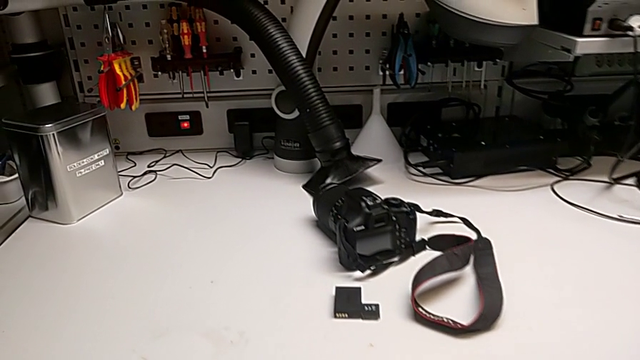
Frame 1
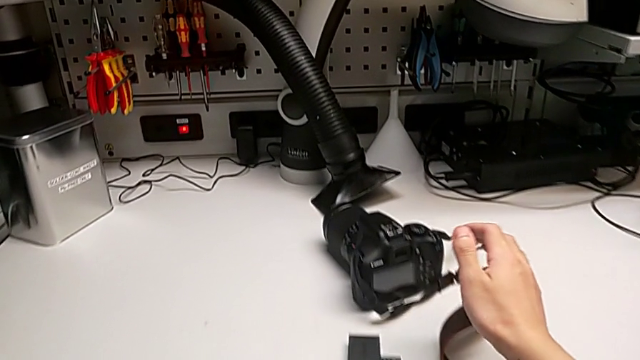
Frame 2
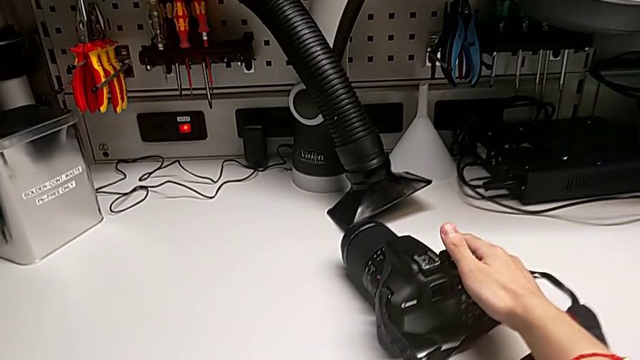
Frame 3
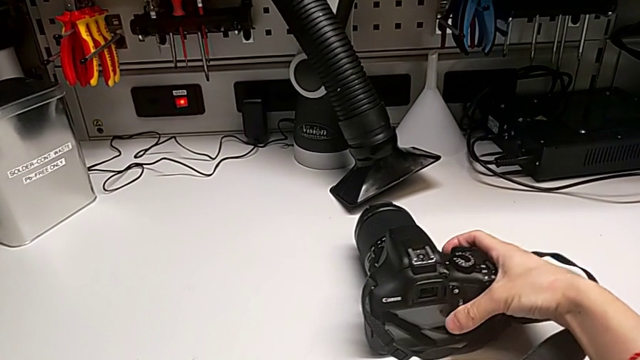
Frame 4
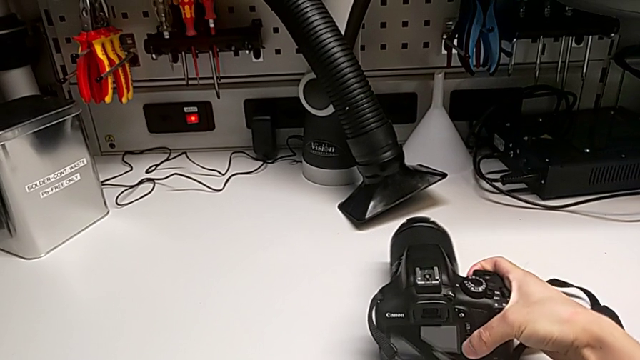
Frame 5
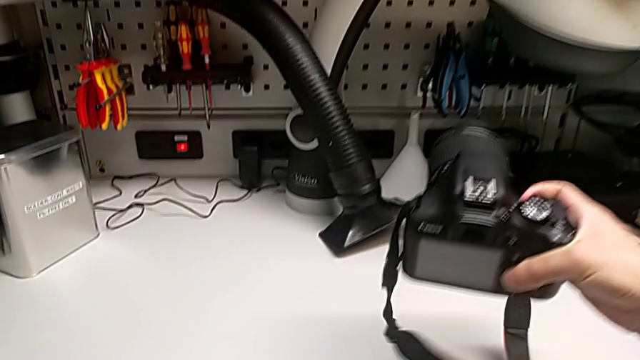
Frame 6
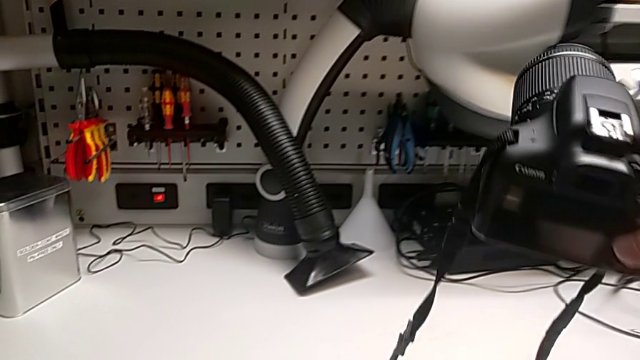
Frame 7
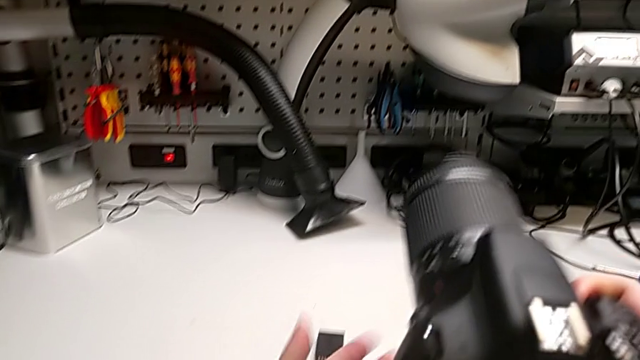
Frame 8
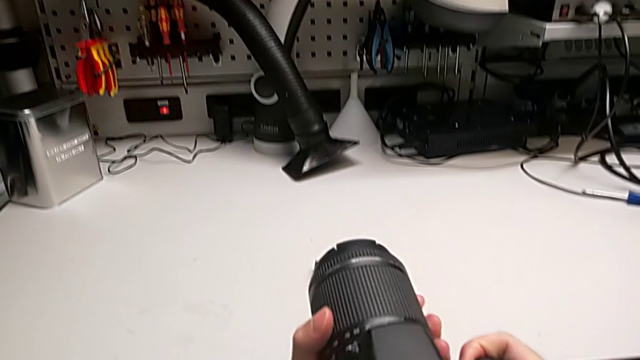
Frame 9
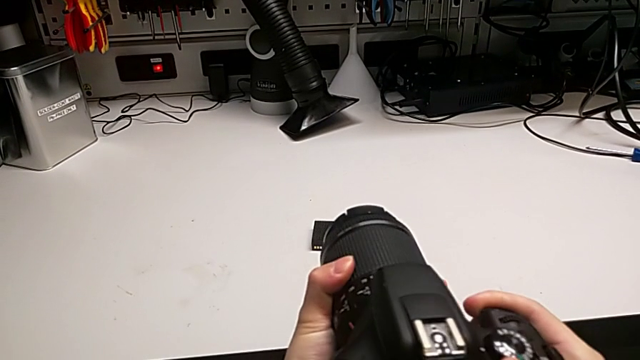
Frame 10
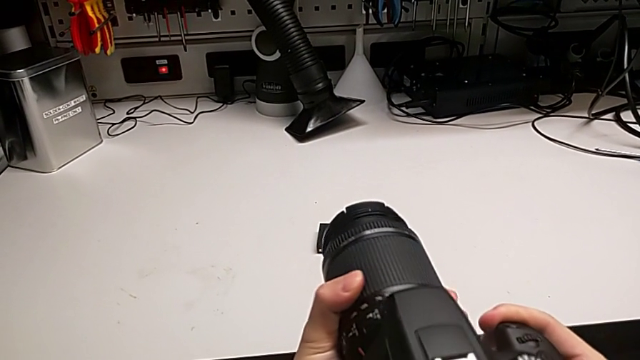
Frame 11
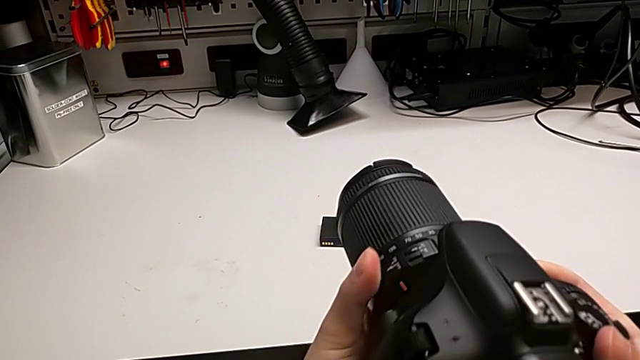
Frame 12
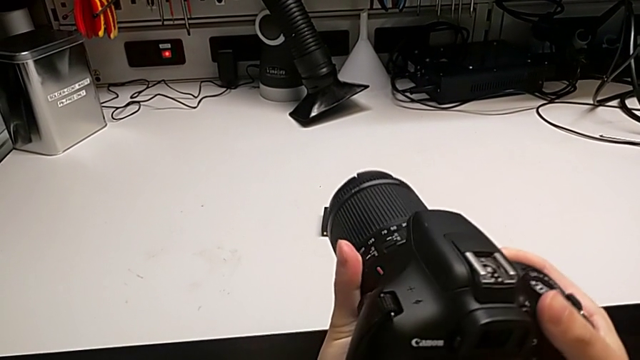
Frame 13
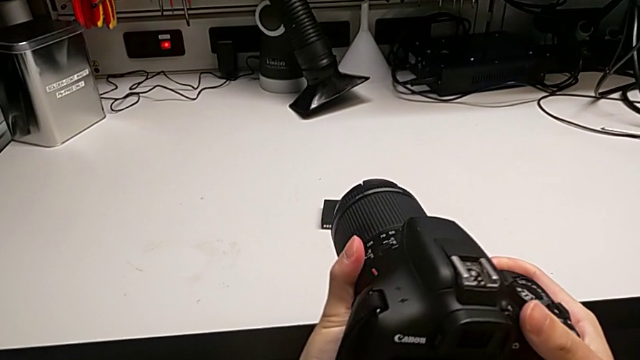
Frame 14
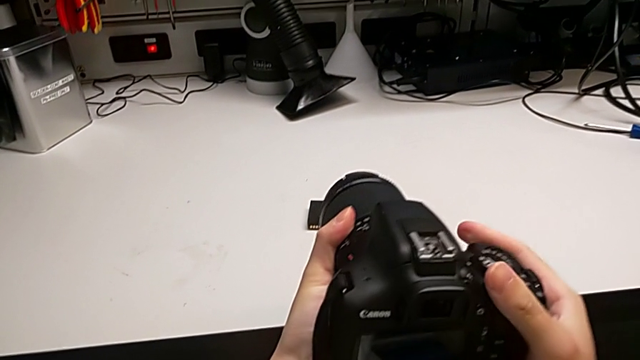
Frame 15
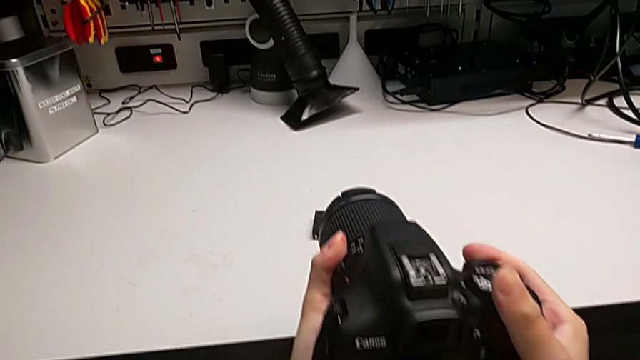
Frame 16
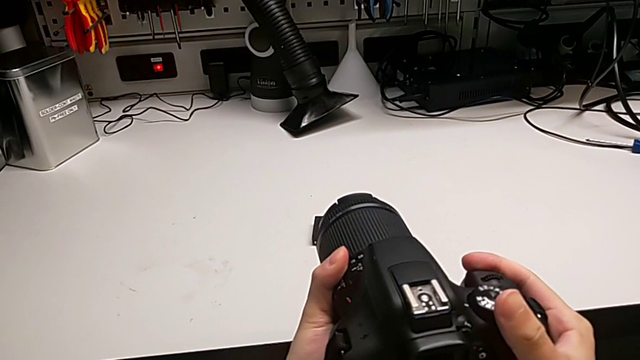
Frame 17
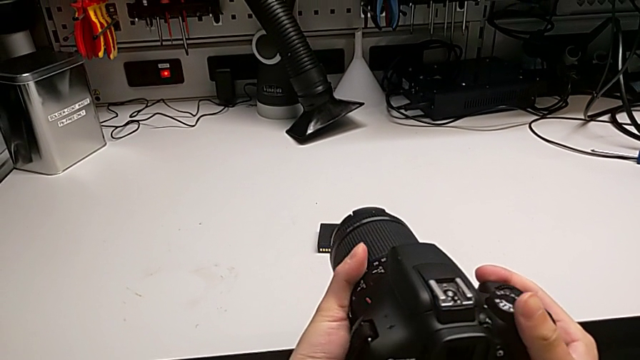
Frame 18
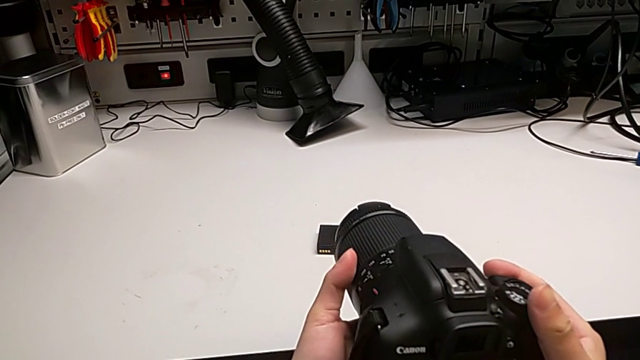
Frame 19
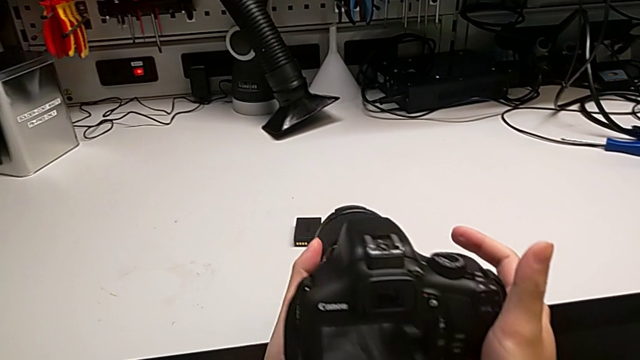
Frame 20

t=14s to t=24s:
The camera wearer is detaching the lens from the DSLR camera. They lift the black DSLR, wrongly rotate the rounded lens and rotate the black DSLR.

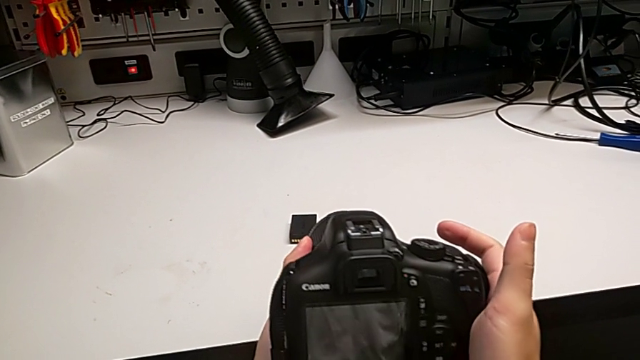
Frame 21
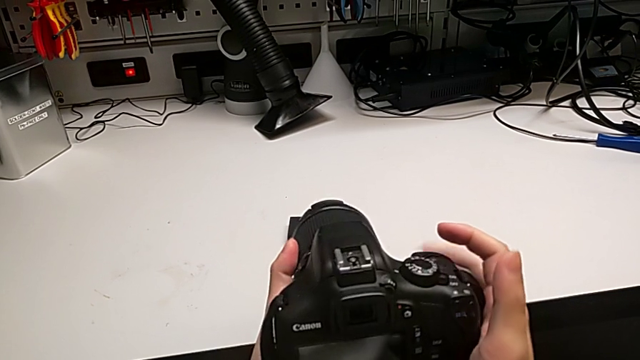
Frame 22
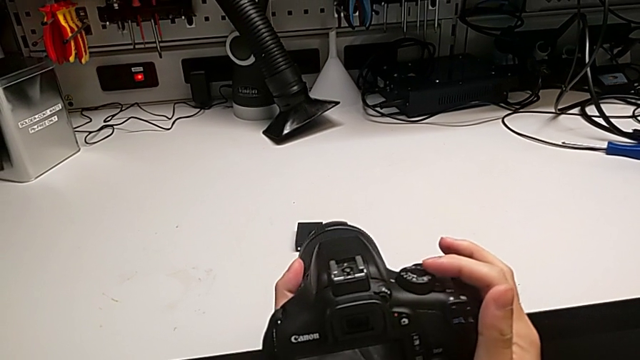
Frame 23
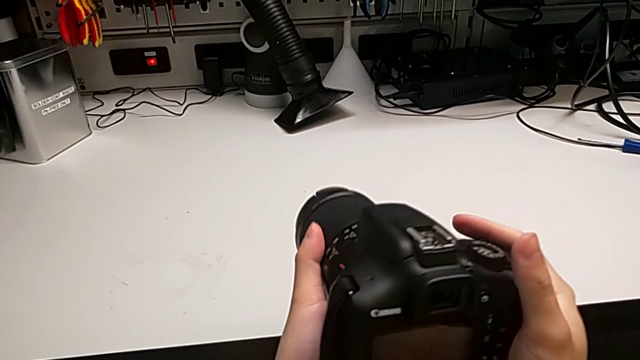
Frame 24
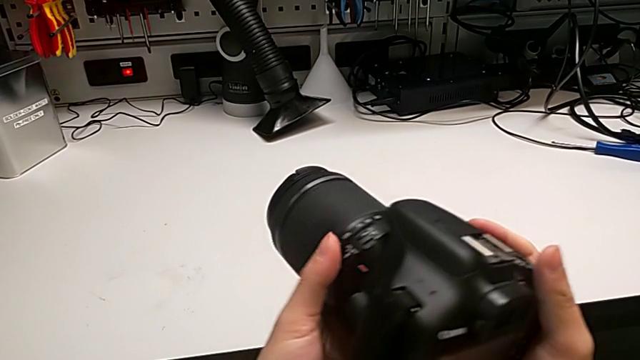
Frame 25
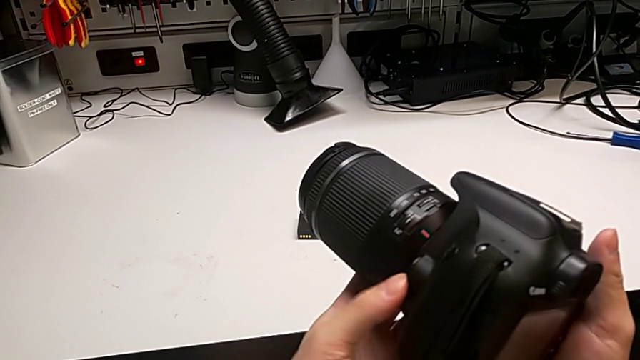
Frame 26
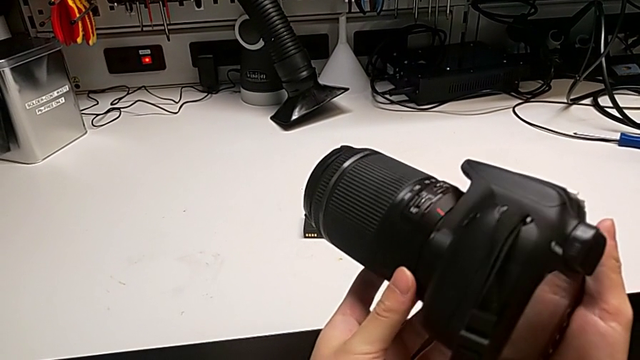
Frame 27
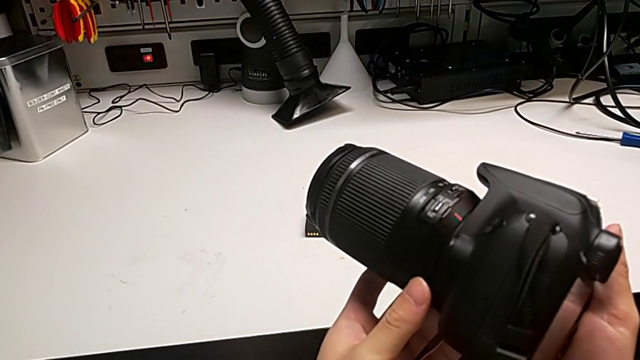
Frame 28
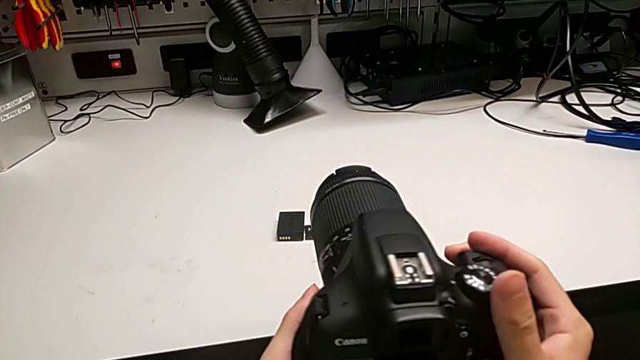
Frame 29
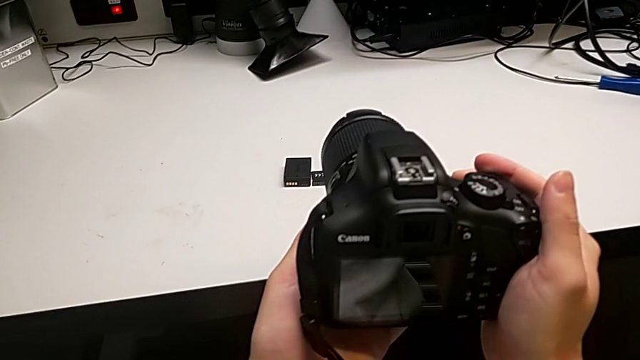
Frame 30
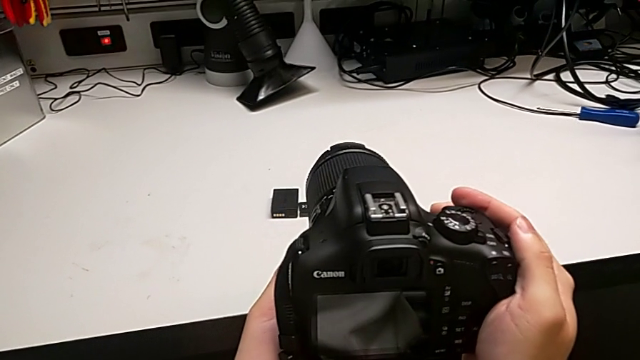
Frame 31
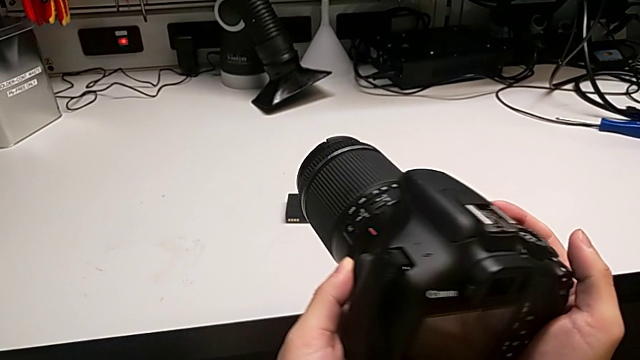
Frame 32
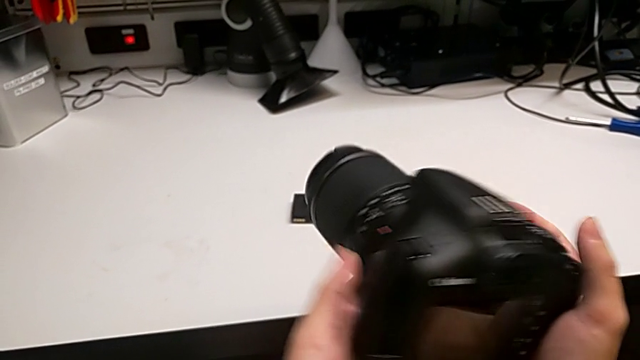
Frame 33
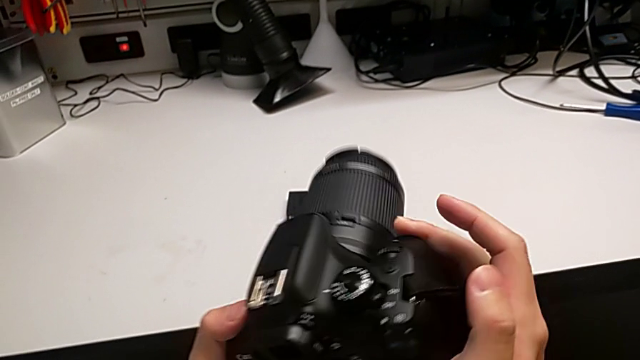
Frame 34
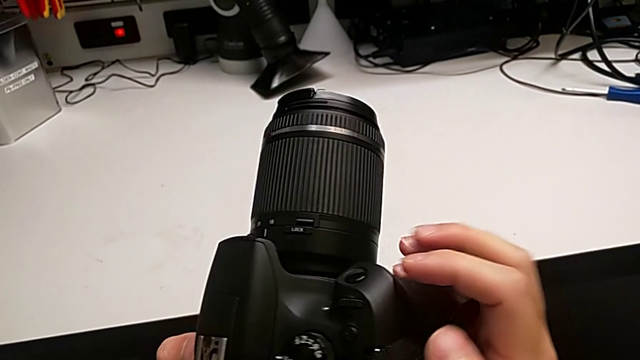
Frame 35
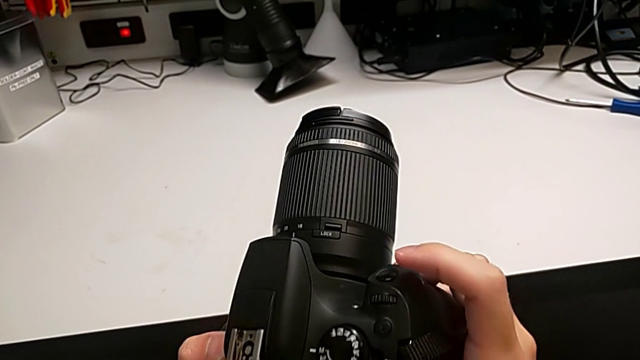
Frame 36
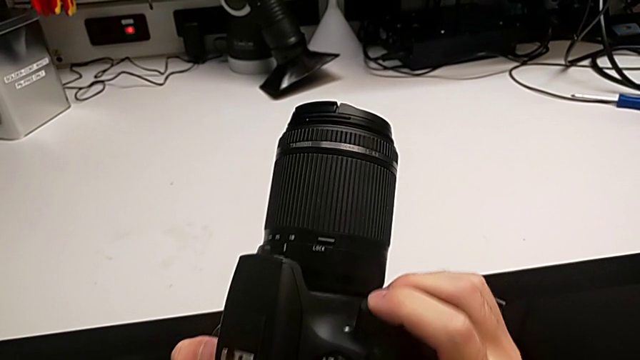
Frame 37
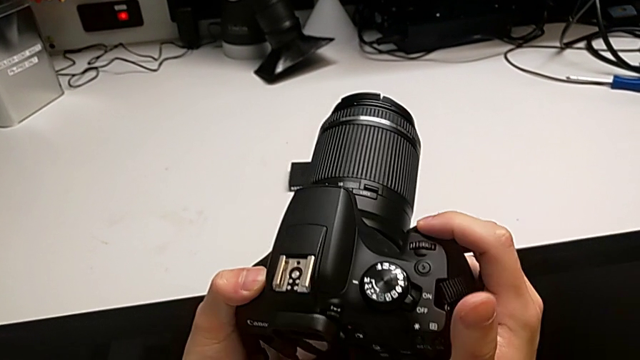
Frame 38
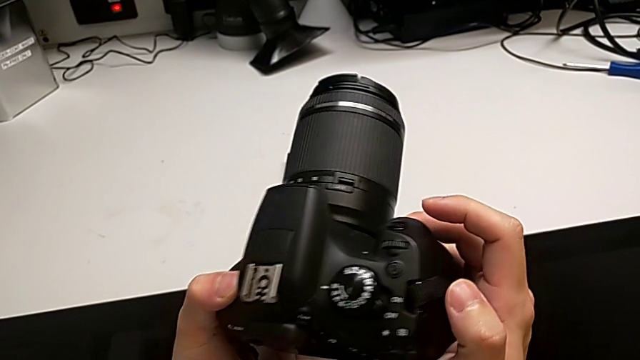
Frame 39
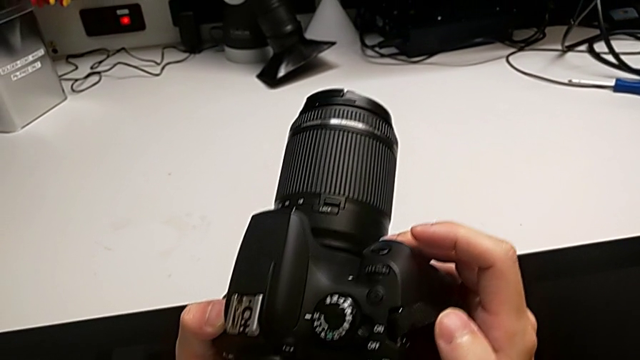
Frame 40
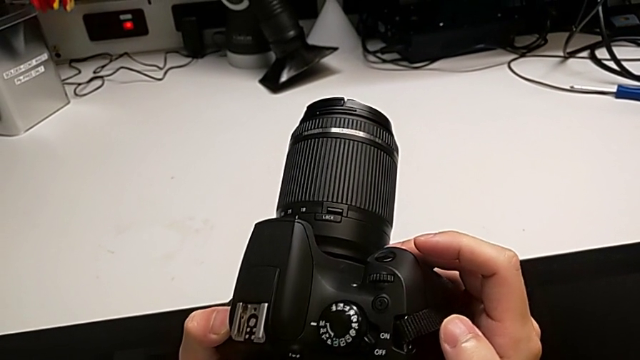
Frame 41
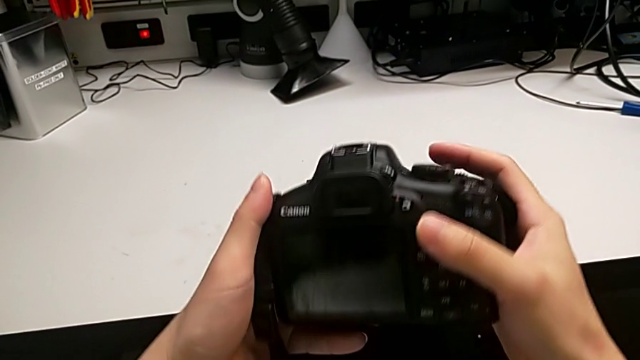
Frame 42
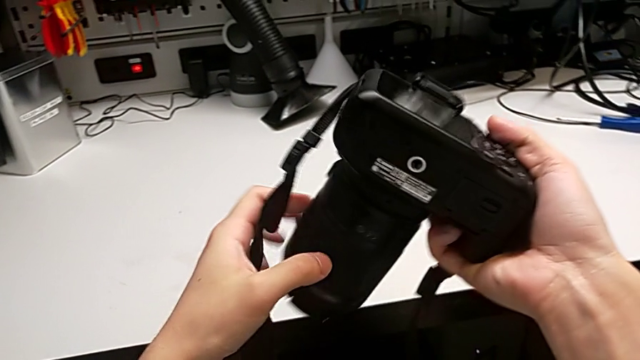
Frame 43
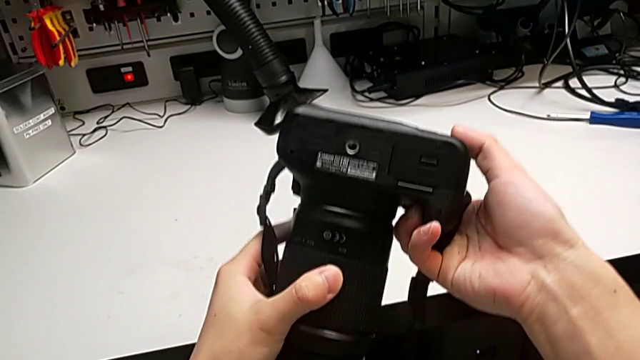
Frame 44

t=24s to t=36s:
The camera wearer is detaching the lens from the DSLR camera. They wrongly touch the top button, rotate the black DSLR, wrongly press the button and begin to rotate the black DSLR.
